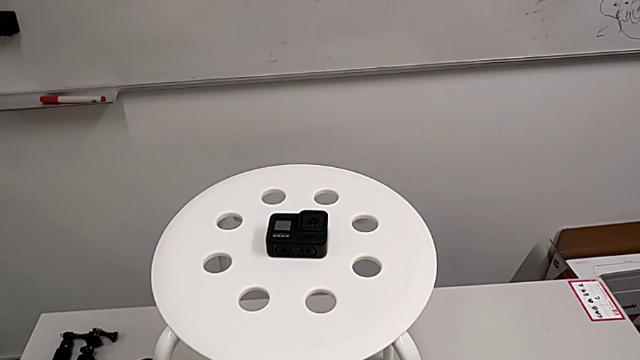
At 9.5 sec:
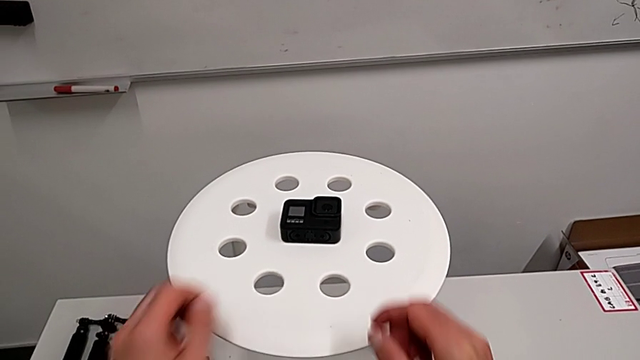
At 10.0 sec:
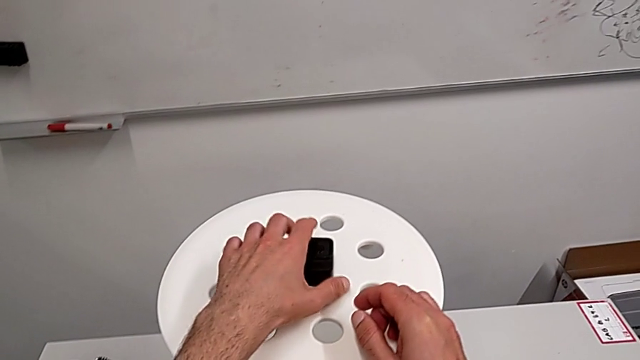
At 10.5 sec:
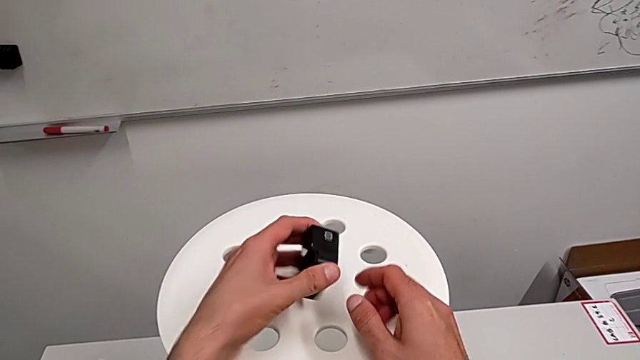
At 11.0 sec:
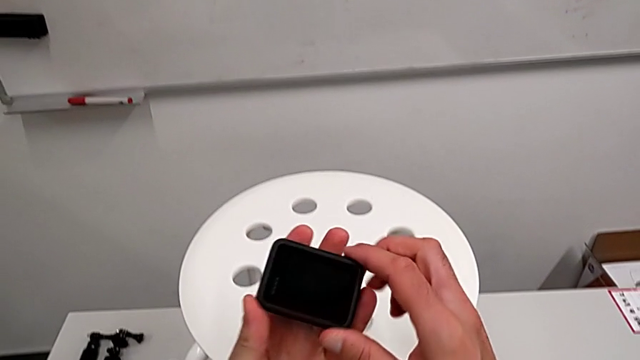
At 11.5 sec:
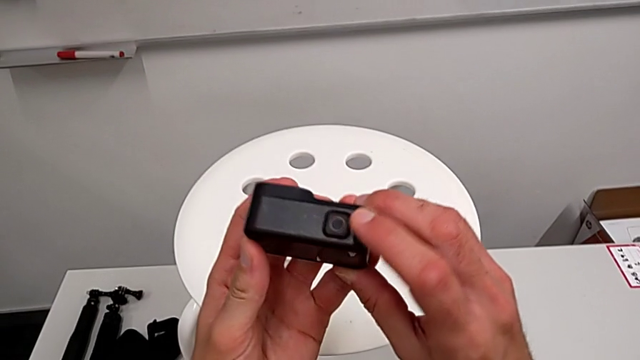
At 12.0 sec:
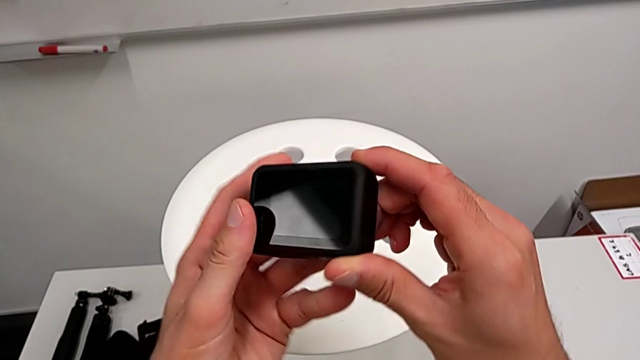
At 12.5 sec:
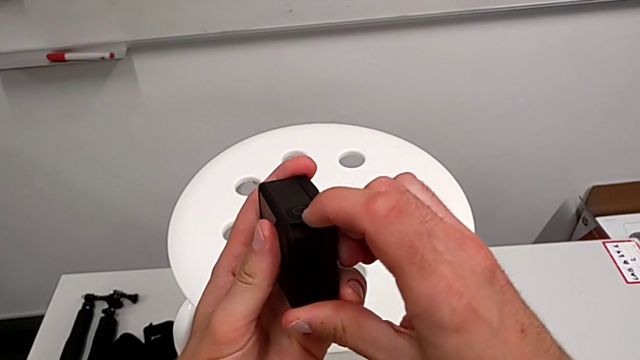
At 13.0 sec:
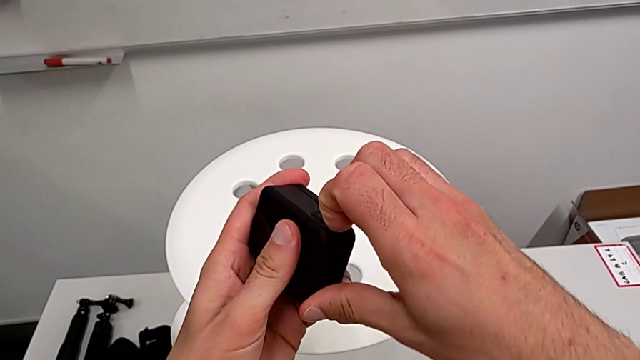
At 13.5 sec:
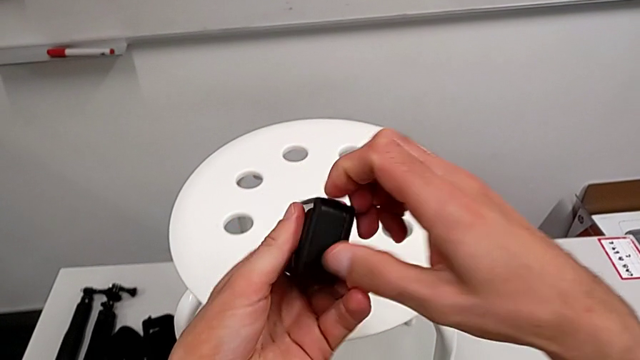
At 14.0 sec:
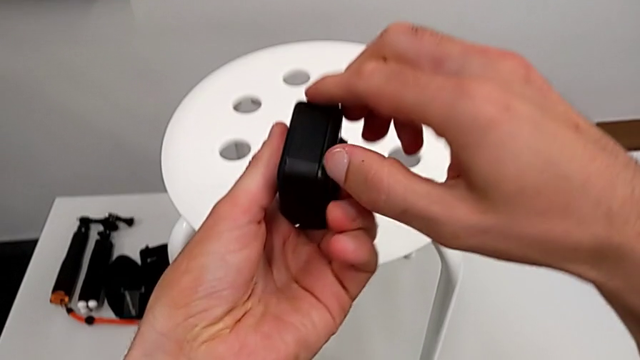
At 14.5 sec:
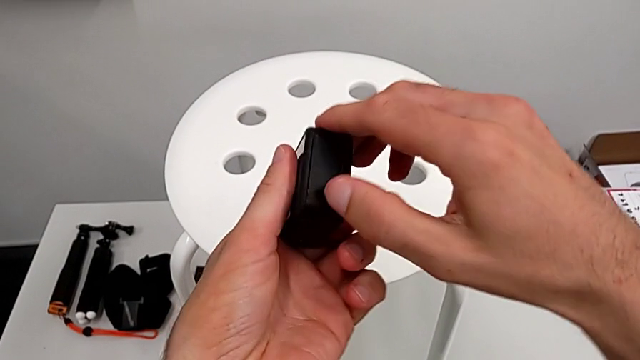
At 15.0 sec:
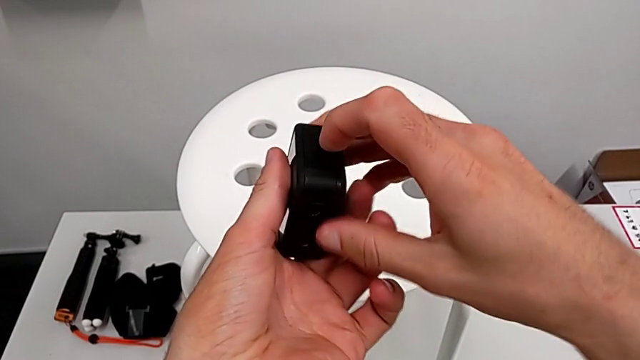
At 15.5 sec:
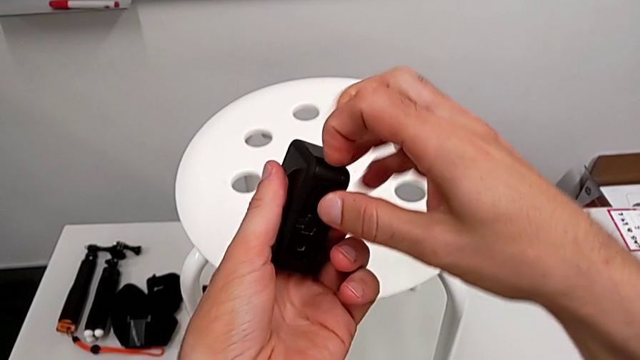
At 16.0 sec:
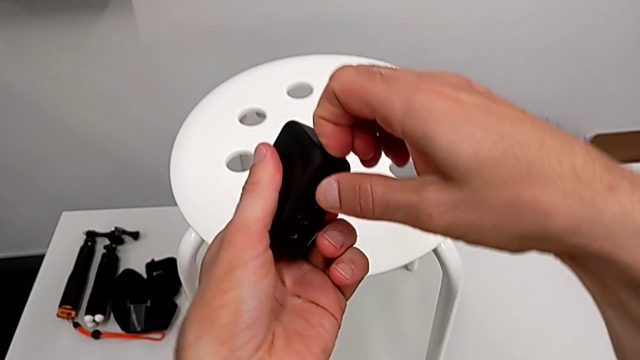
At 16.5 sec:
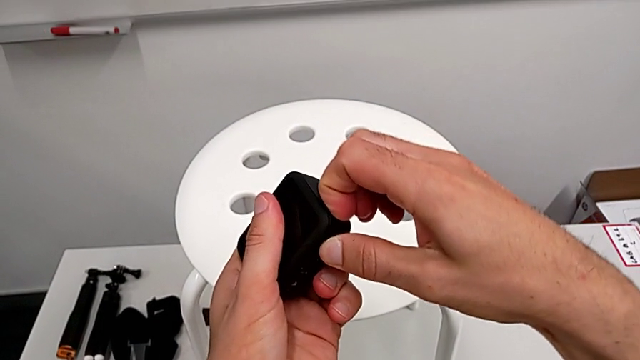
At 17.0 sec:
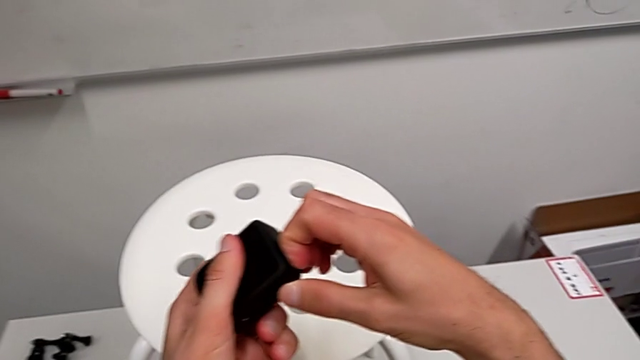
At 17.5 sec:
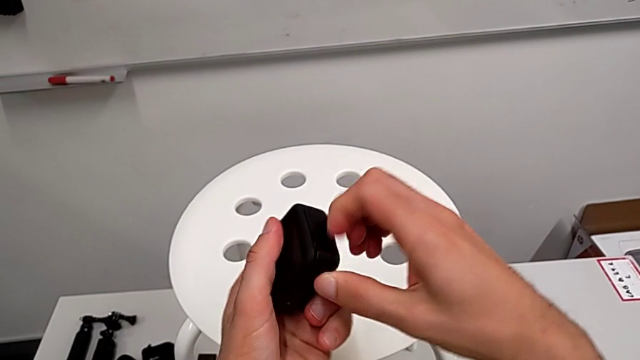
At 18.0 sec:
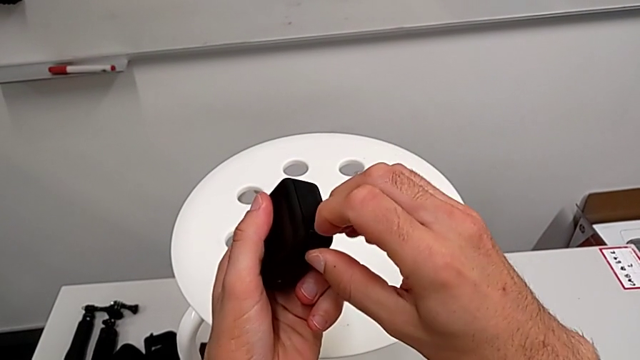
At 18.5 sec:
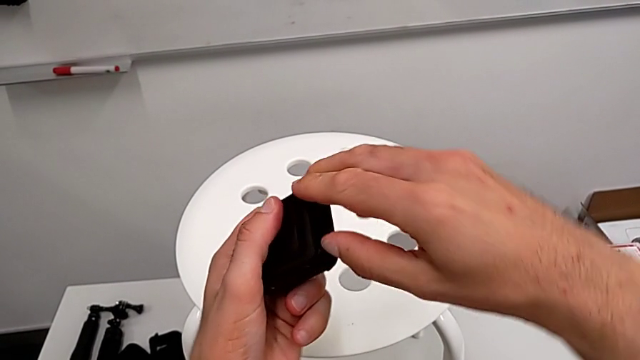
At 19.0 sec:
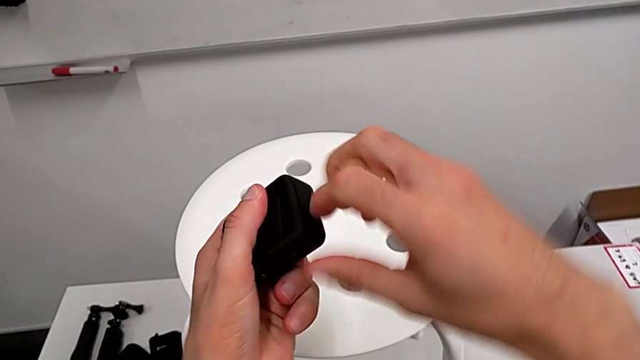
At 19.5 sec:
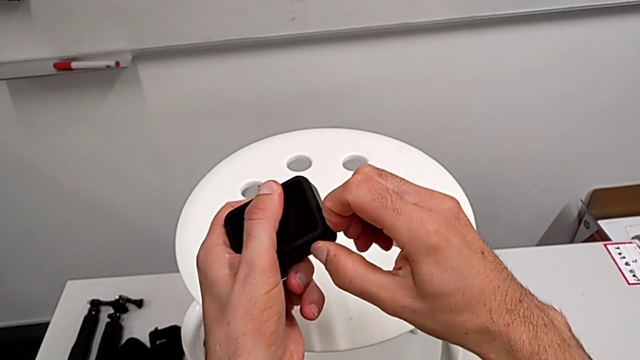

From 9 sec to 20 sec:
The camera wearer is exchanging a GoPro battery. They grab the GoPro, inspect it and wrongly open the battery door.

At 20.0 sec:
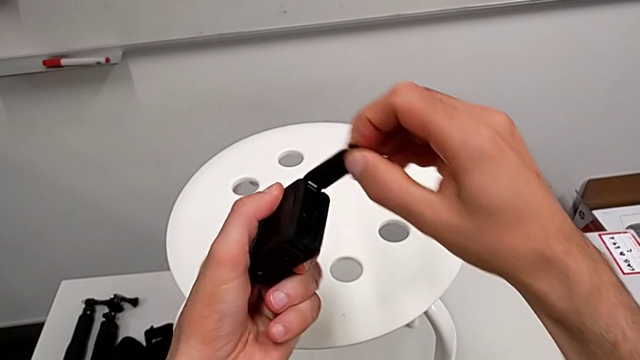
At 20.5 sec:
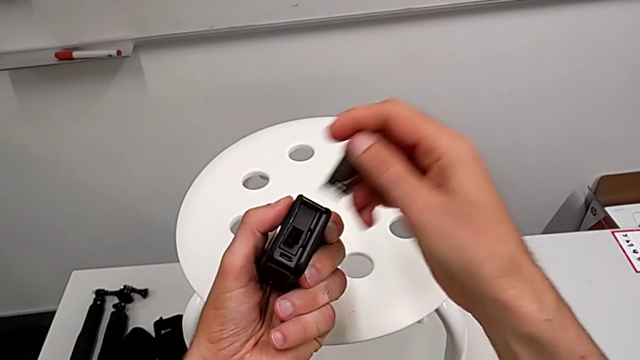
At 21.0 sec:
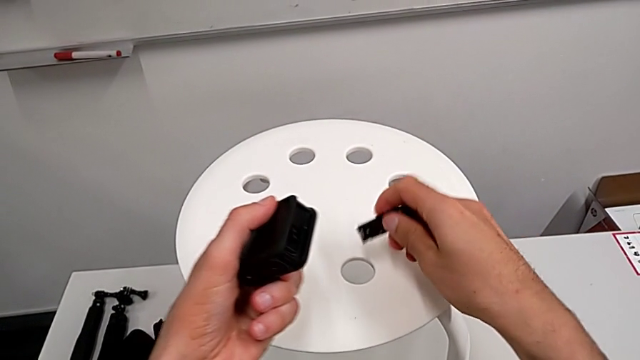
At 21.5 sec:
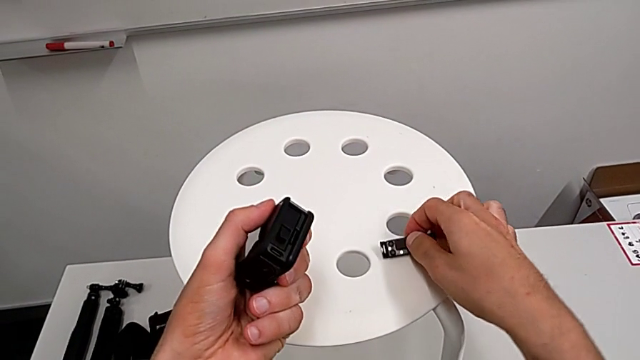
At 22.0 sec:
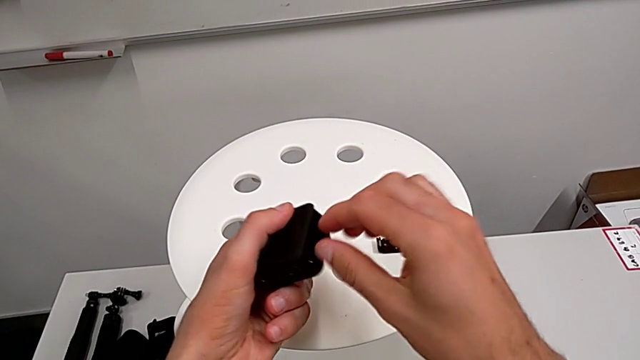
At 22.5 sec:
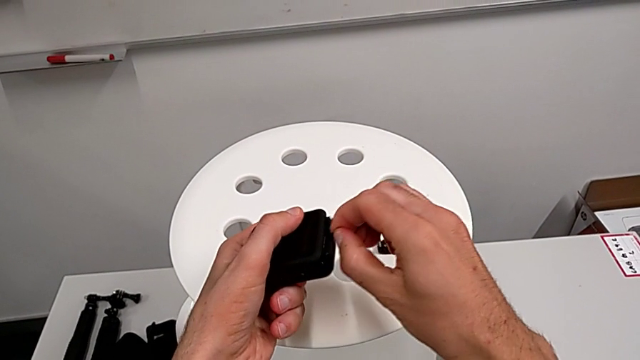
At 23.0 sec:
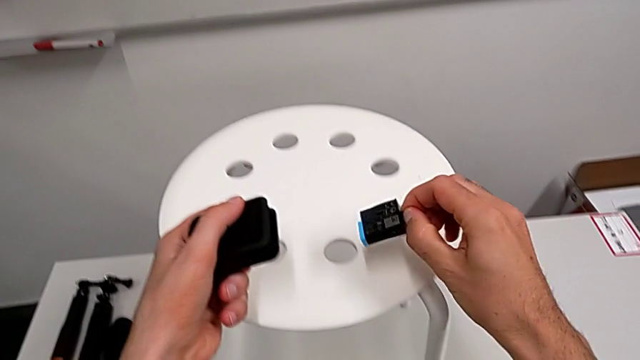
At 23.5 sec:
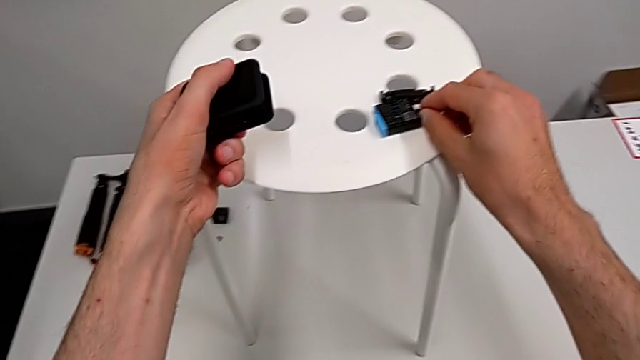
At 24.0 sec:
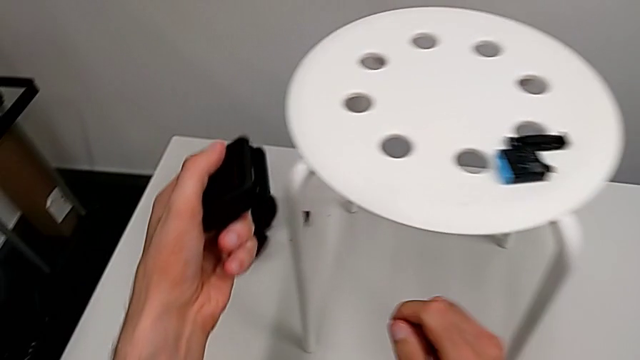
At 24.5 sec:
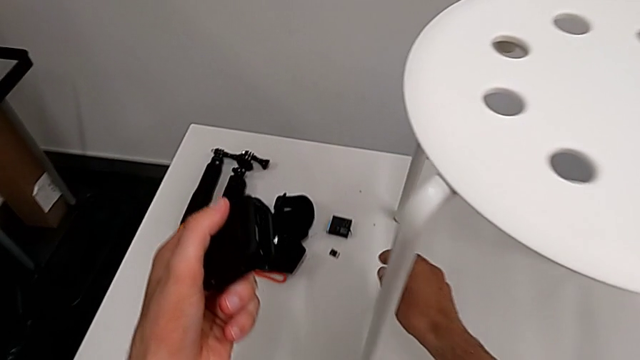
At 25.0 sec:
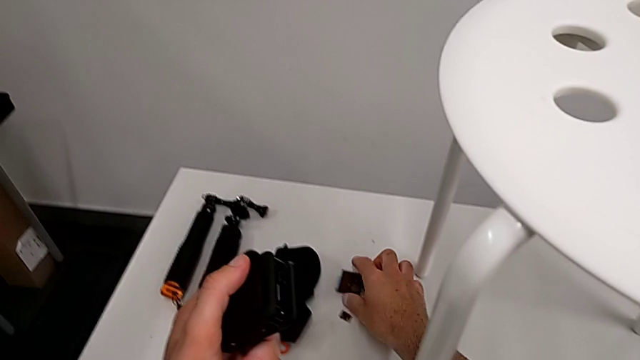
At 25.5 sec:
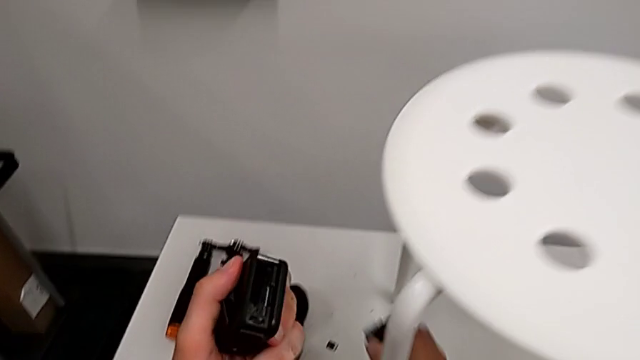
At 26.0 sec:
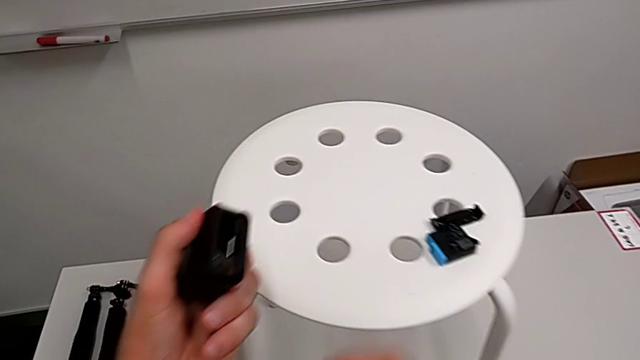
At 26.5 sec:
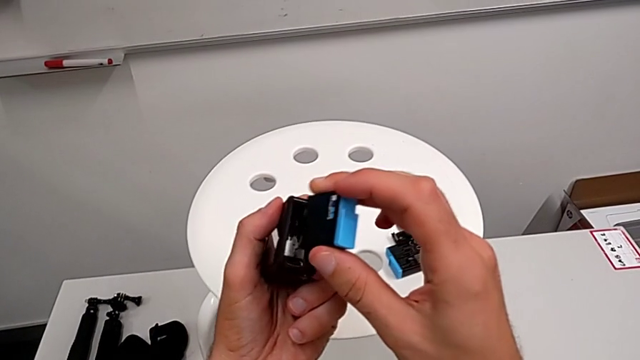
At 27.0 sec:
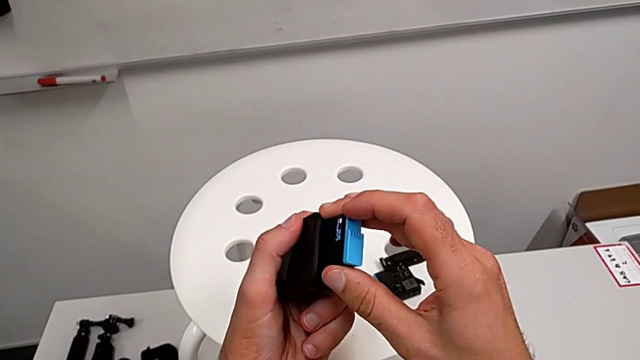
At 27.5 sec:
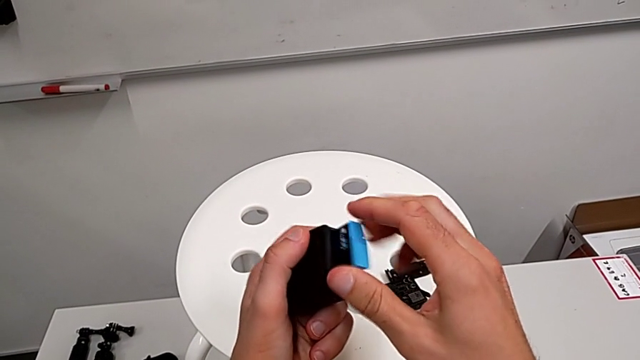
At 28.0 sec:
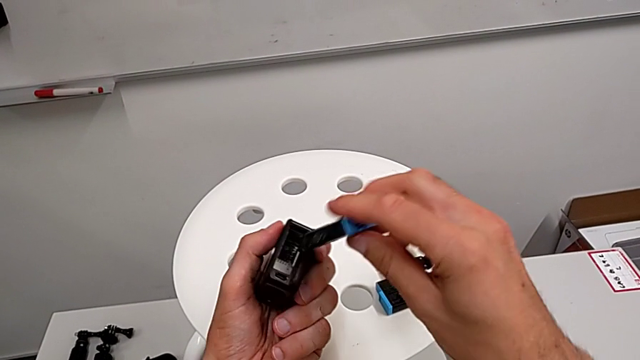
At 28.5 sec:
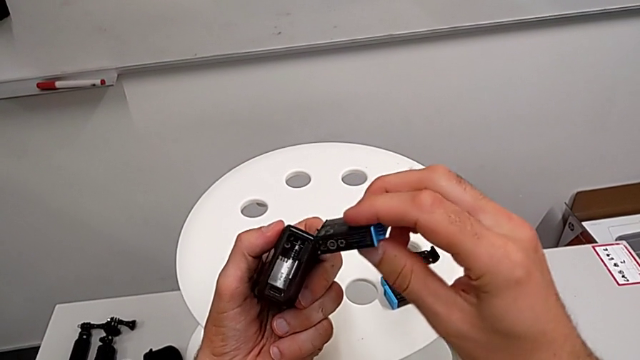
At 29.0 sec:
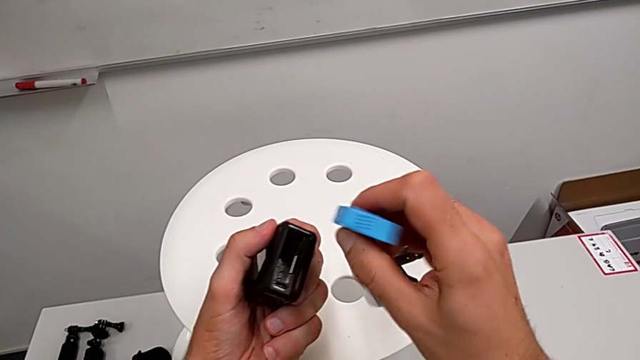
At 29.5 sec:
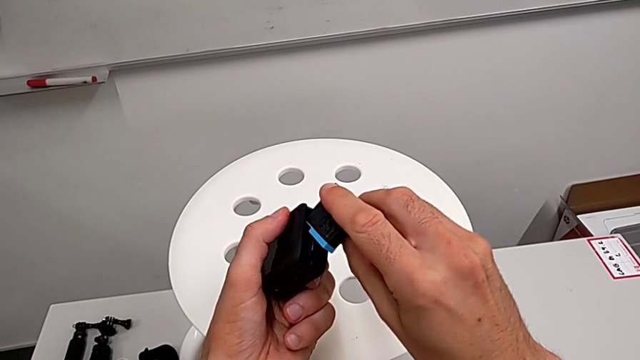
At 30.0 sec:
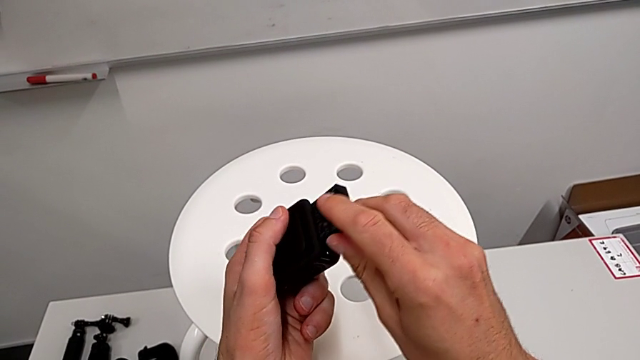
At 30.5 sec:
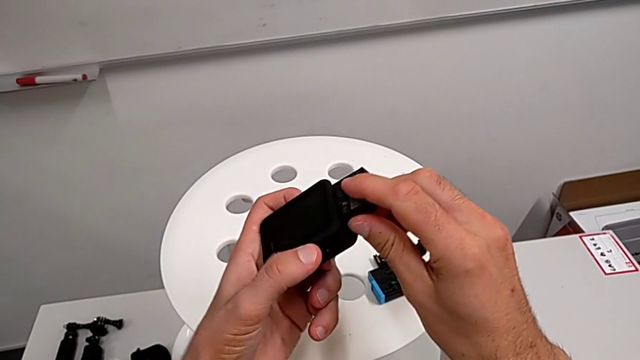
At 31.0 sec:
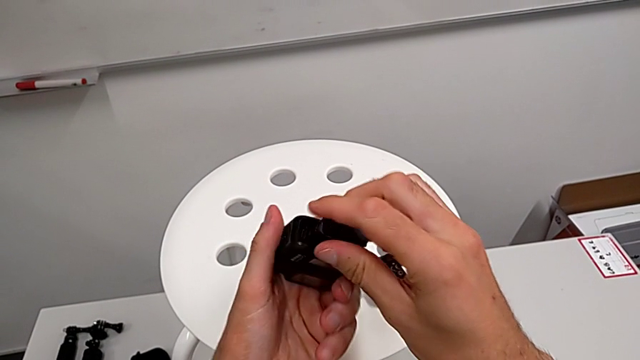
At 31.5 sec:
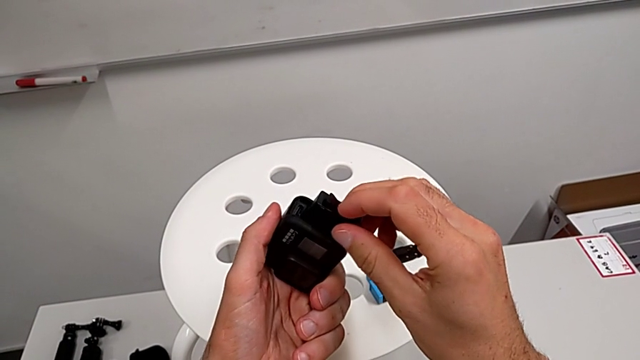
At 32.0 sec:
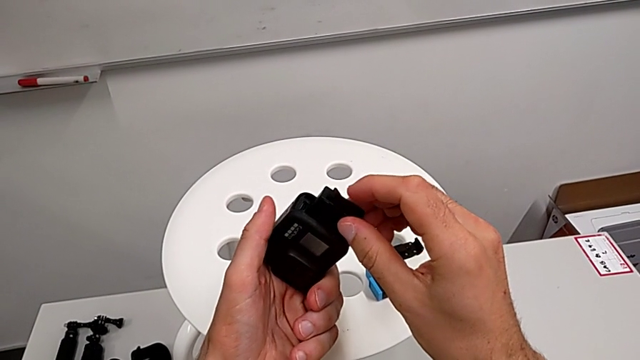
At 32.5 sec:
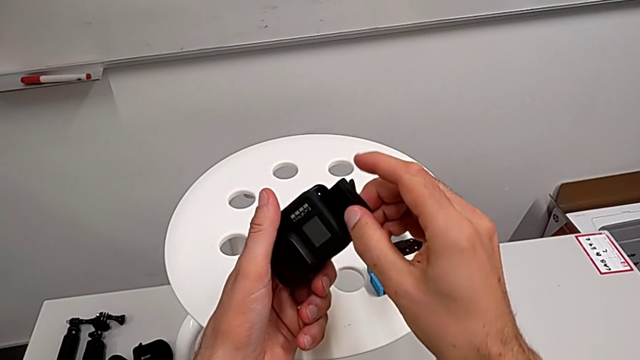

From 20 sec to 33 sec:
The camera wearer is exchanging a GoPro battery. They place the battery door, withdraw the battery, grab the new battery, wrongly insert it on the wrong side and inspect it.
